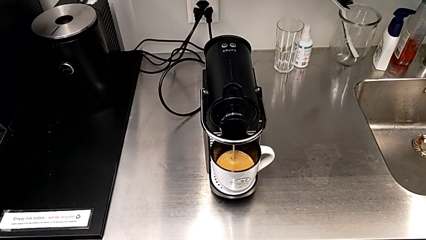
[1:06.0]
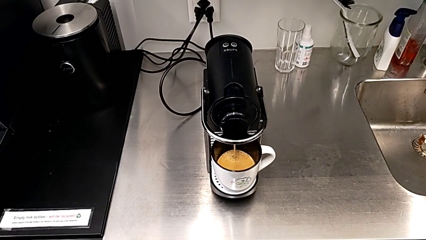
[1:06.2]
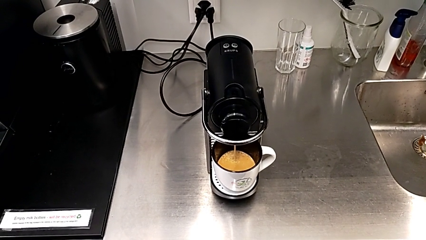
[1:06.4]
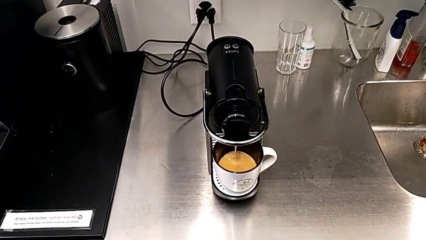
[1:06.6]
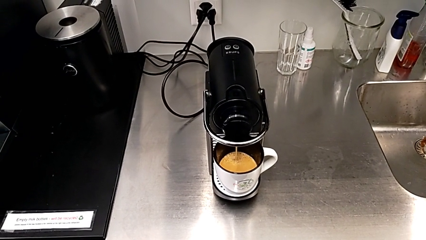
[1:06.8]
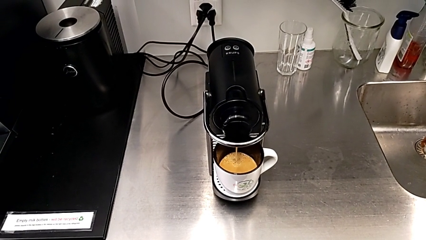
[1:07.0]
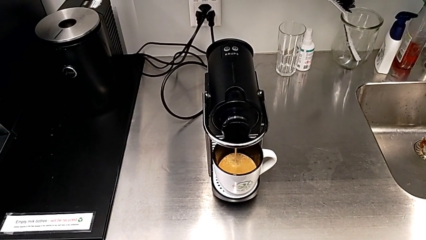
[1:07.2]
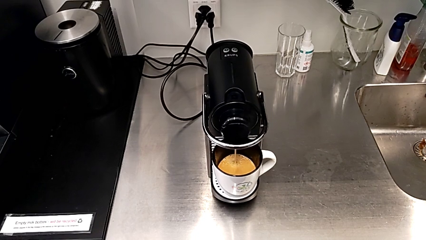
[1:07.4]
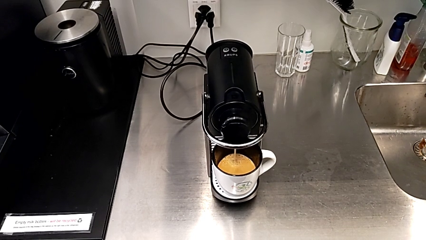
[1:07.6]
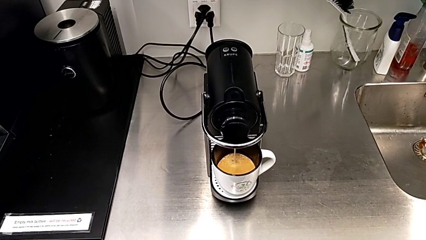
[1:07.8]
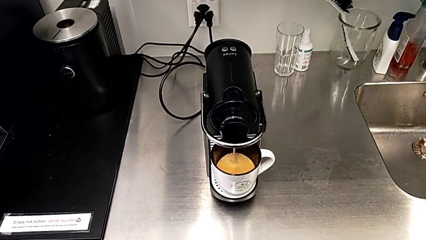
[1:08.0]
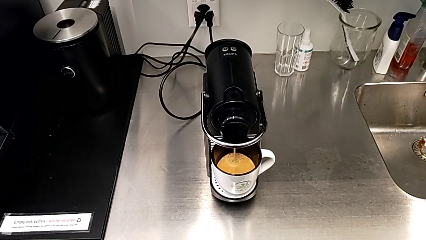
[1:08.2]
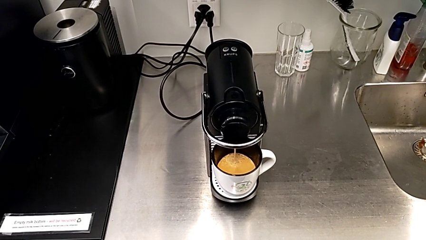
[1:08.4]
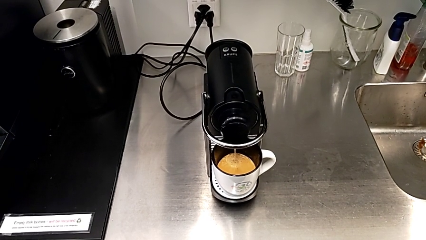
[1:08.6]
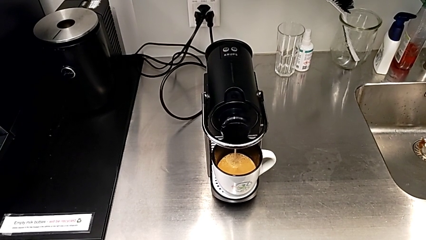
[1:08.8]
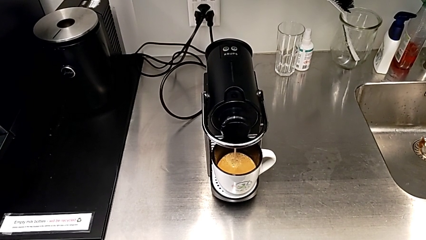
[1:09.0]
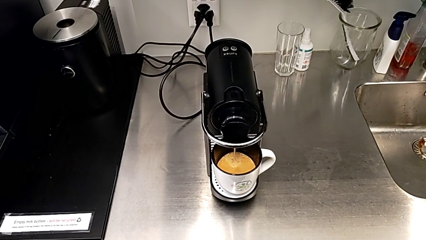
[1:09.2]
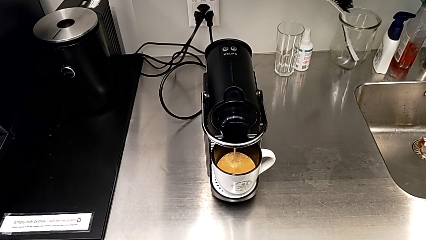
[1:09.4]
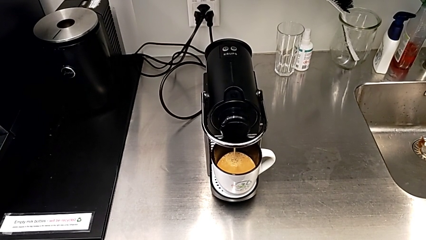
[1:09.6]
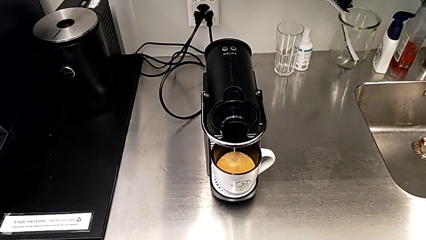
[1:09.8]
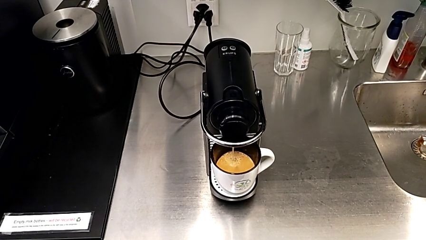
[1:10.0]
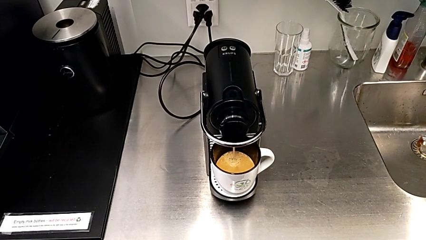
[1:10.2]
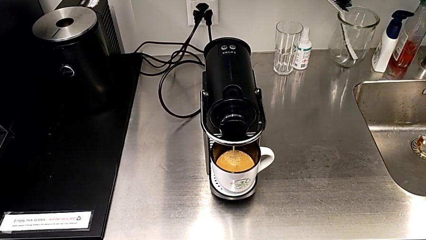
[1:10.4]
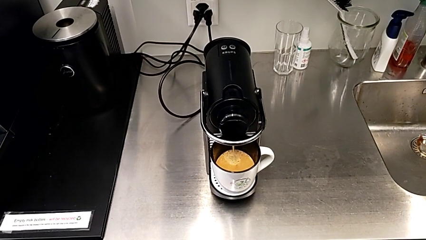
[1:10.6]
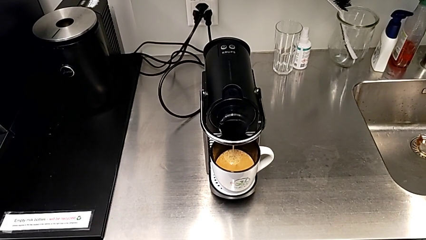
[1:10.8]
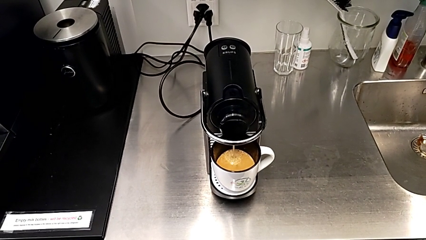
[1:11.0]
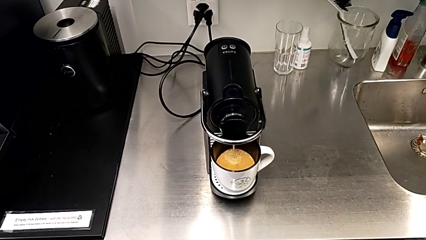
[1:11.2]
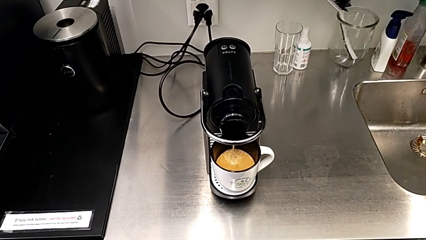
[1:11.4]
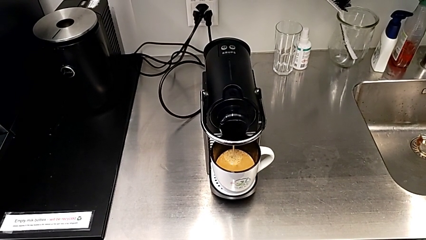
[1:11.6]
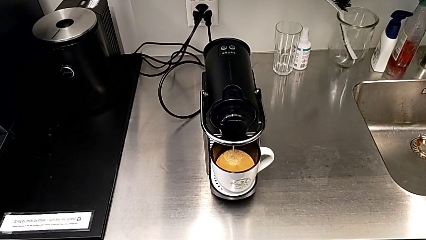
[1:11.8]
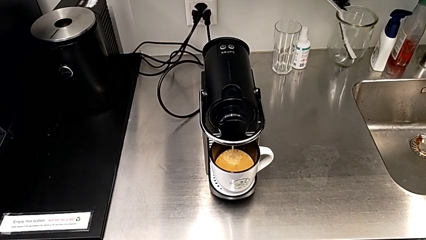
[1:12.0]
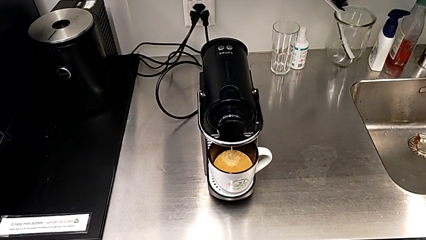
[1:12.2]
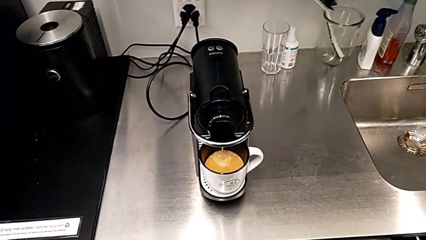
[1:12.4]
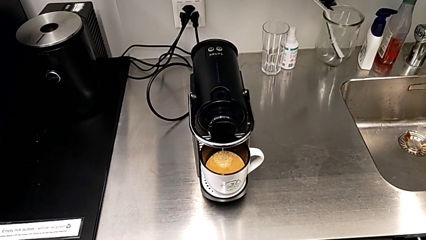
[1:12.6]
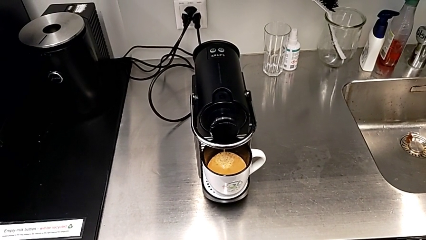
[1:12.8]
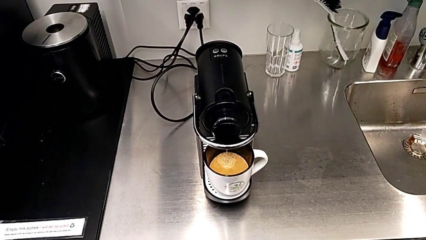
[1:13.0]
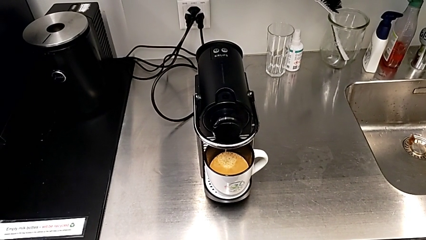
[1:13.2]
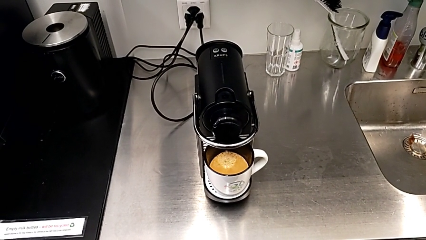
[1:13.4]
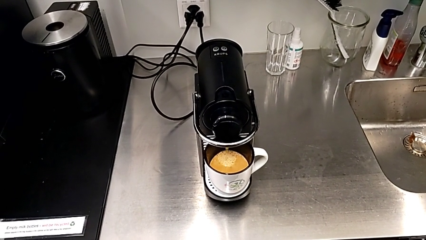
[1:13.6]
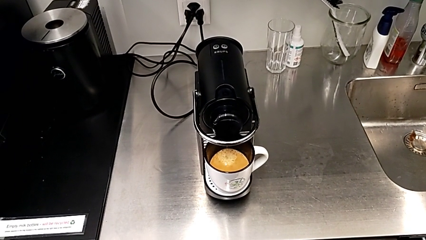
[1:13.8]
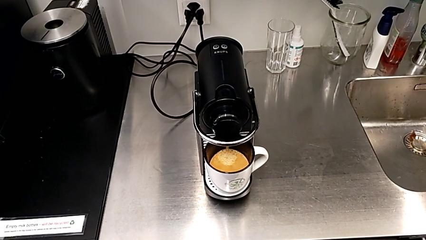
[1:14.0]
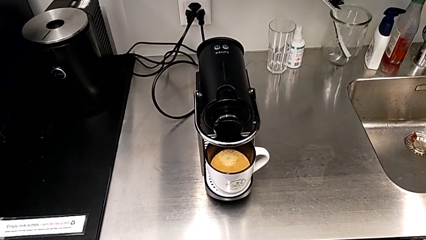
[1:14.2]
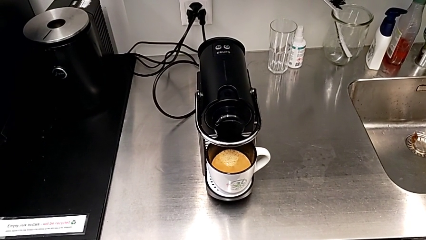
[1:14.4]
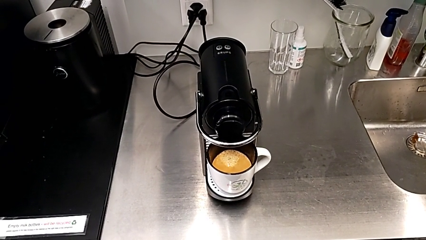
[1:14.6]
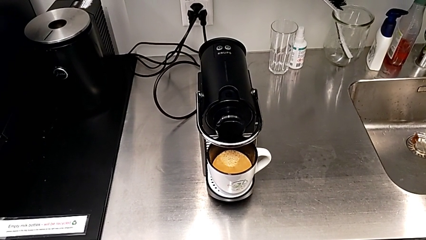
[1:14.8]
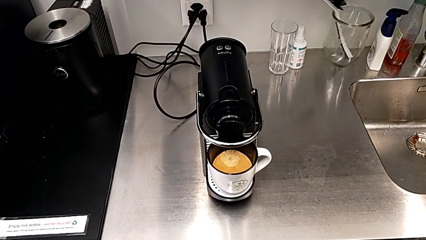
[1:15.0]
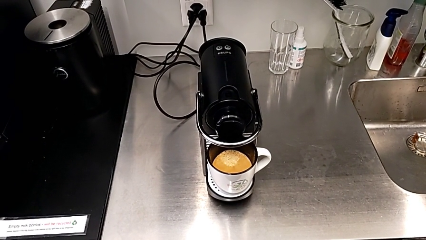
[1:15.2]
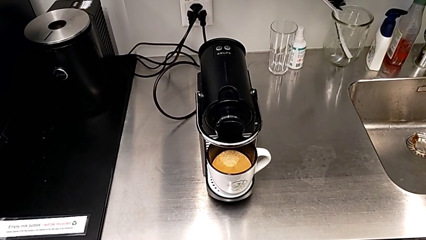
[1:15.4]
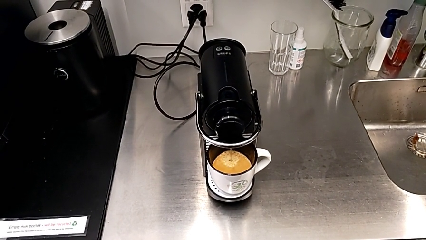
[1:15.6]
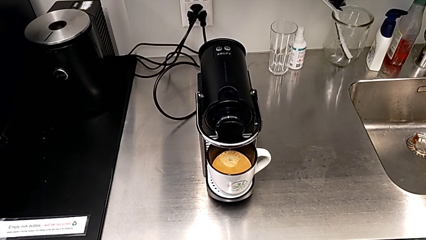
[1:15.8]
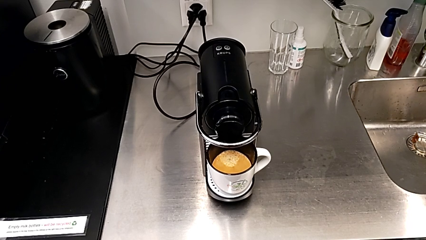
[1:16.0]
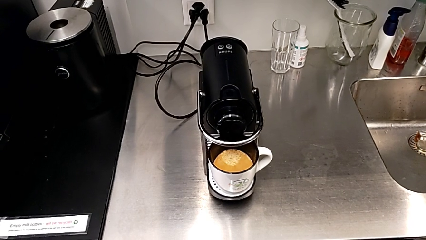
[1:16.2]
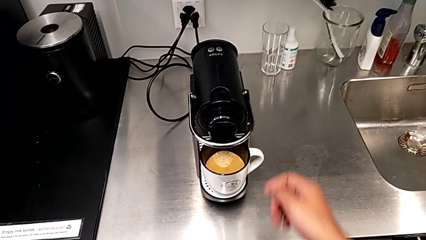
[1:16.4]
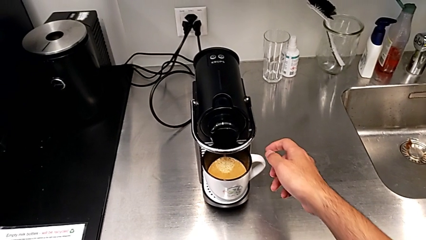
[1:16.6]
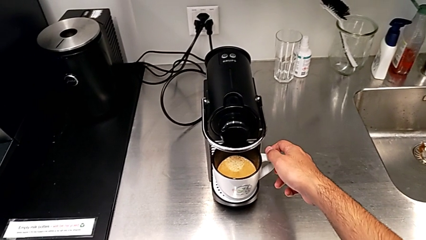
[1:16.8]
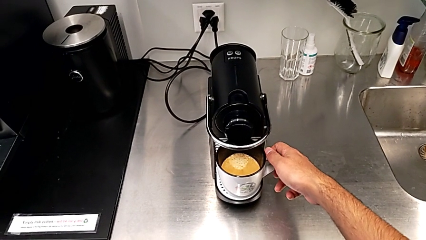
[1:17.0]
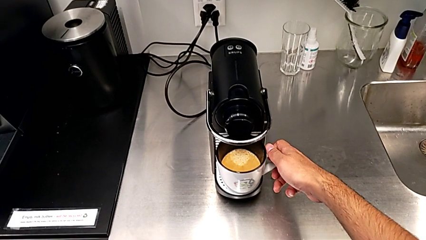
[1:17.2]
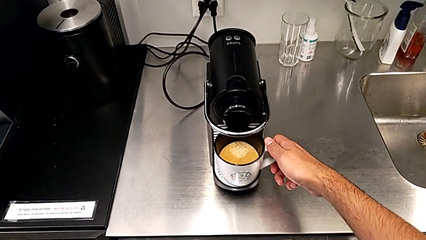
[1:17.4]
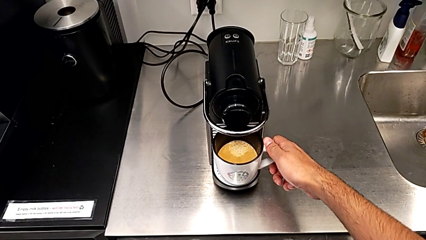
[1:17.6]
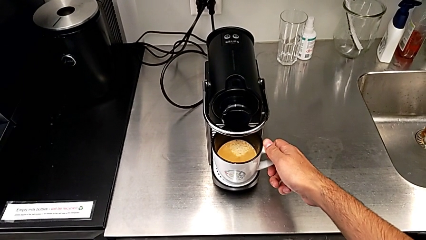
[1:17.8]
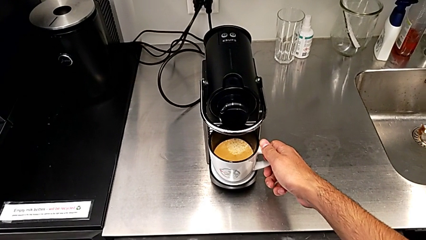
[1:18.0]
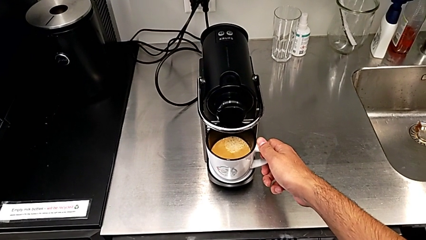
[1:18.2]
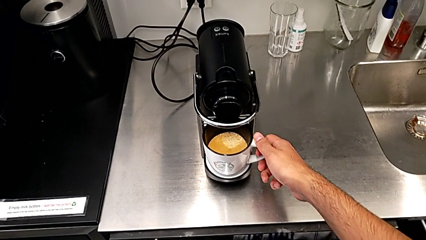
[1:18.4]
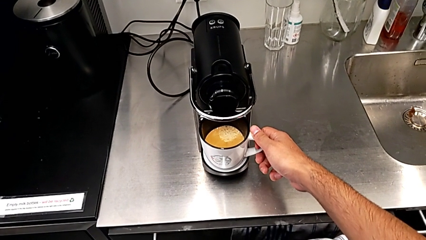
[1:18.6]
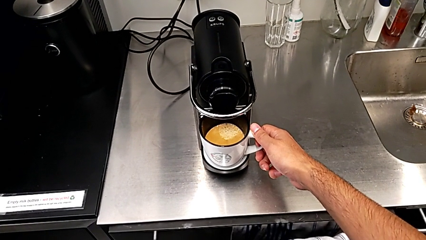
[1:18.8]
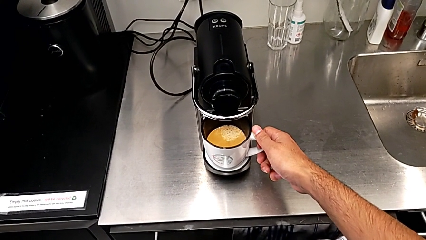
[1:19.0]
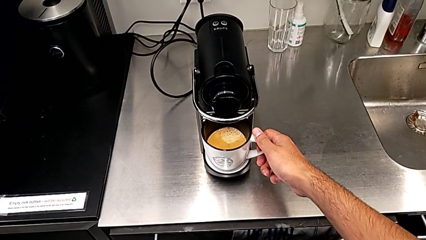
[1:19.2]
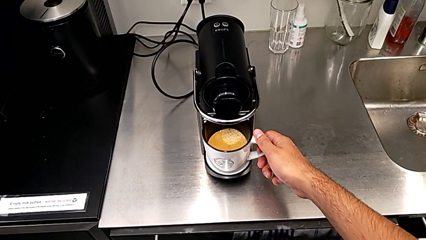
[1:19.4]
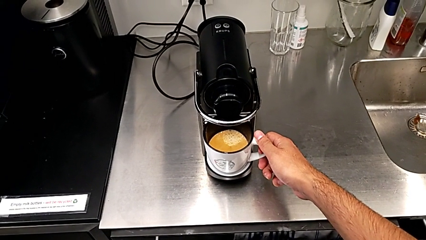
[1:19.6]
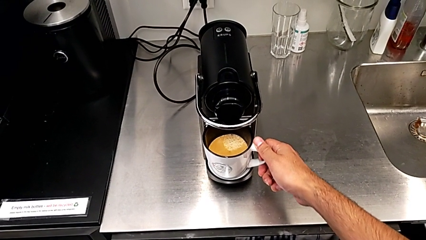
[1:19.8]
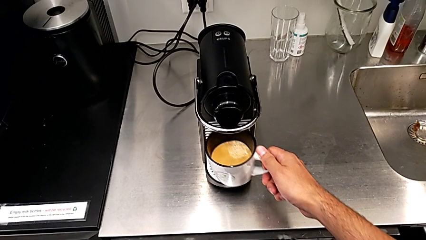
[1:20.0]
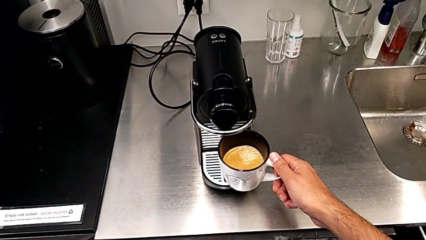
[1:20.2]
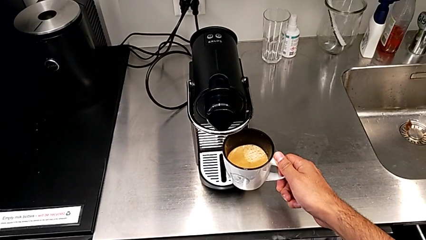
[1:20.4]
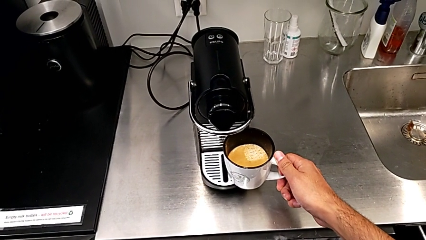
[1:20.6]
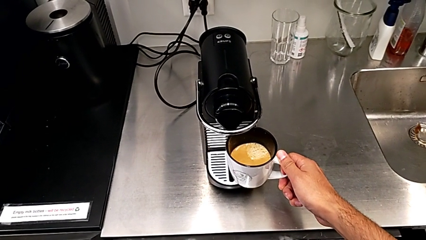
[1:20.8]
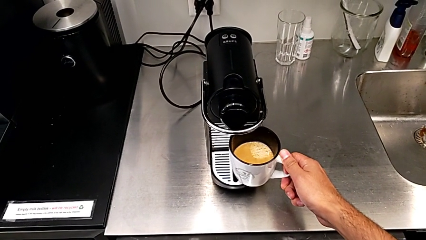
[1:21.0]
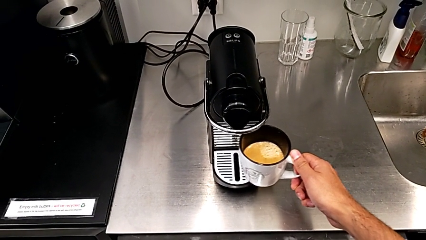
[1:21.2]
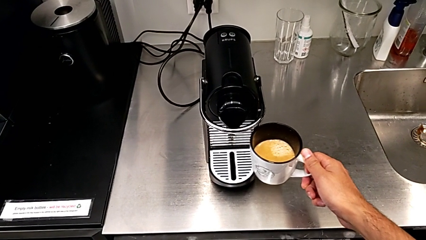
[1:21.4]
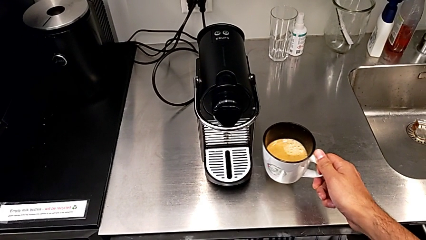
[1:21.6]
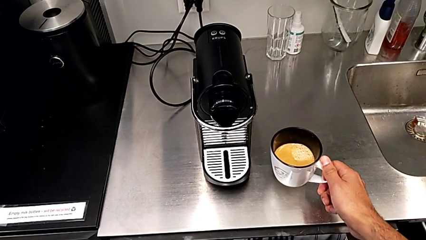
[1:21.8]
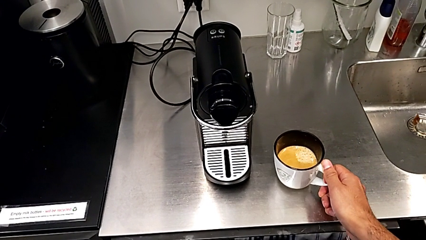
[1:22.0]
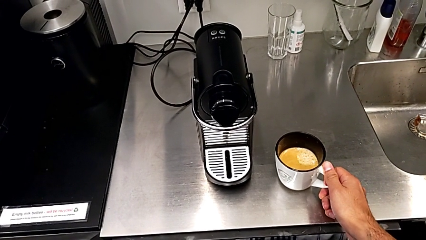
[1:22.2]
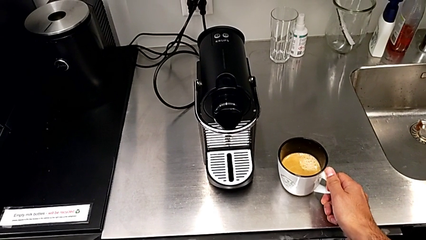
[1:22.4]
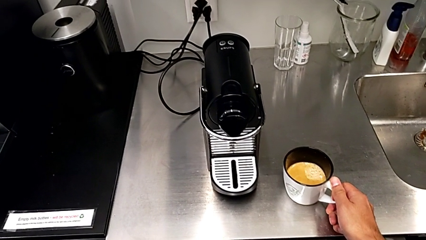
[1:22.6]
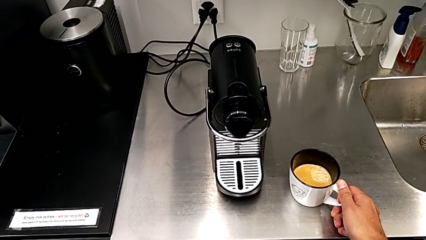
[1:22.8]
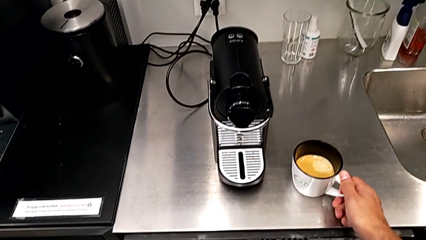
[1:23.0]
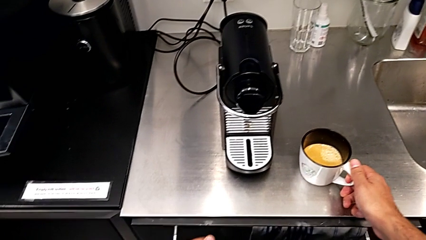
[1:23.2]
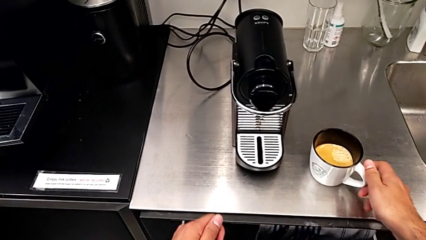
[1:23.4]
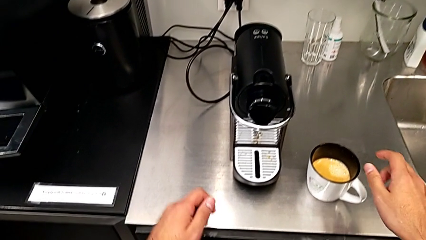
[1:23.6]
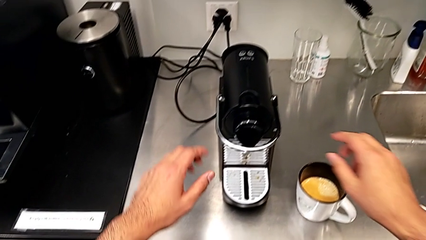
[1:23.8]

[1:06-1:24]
The camera wearer is making a cup of coffee. They keep loading the coffee capsule, approach the cup, grab the cup sleeve, withdraw the cup, place it and approach the lever, all with the right hand.
